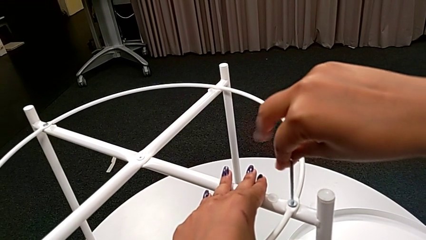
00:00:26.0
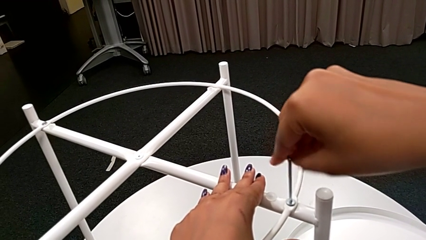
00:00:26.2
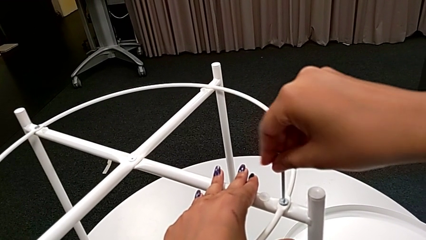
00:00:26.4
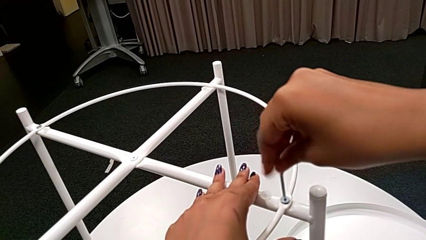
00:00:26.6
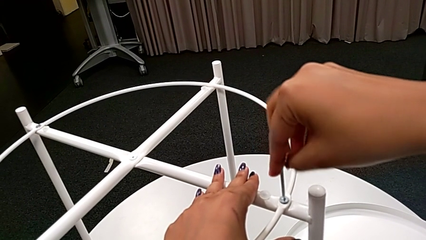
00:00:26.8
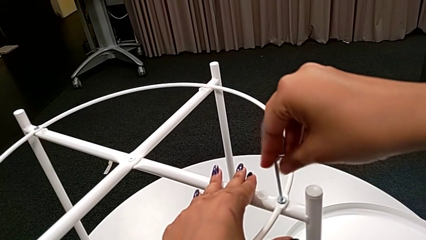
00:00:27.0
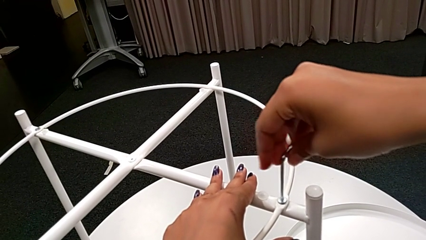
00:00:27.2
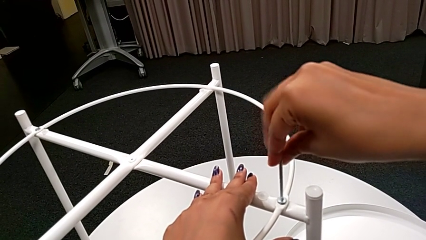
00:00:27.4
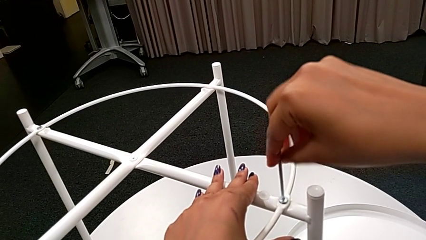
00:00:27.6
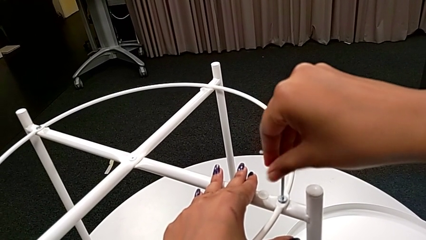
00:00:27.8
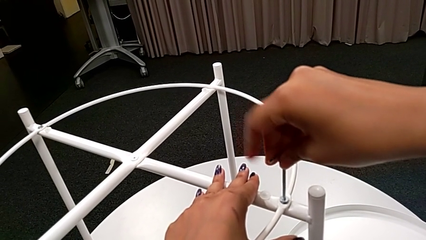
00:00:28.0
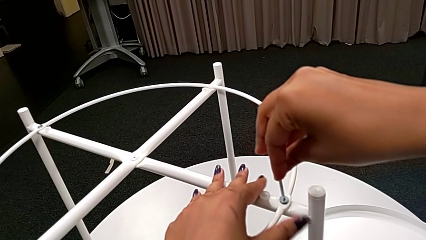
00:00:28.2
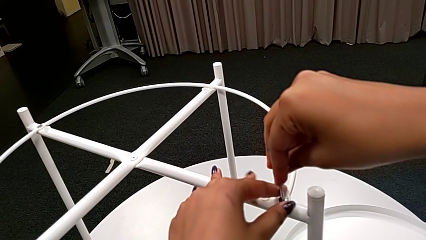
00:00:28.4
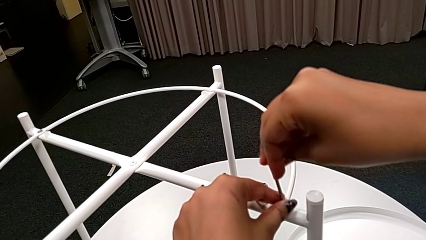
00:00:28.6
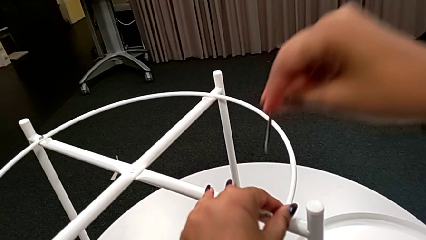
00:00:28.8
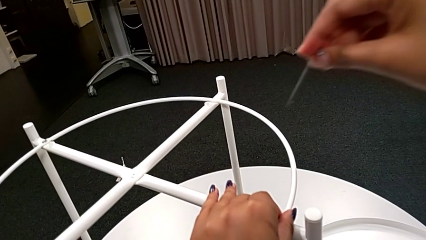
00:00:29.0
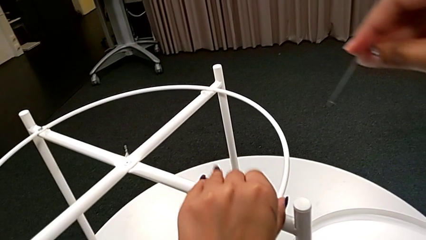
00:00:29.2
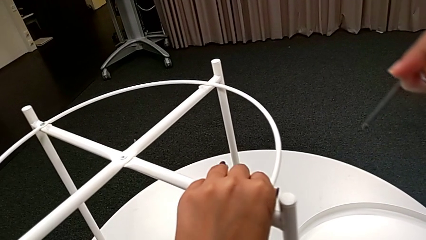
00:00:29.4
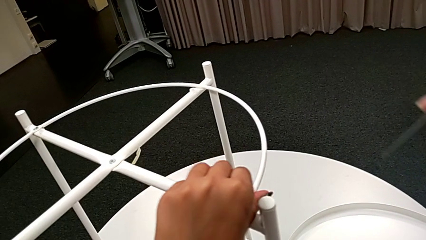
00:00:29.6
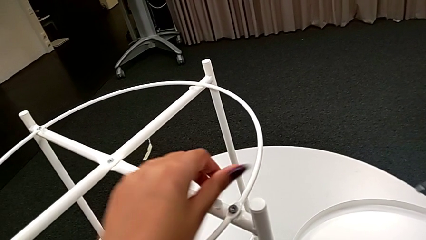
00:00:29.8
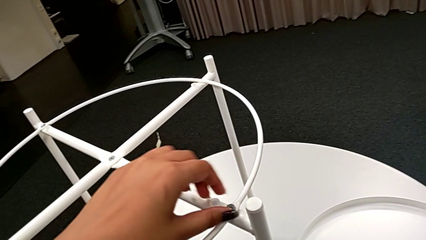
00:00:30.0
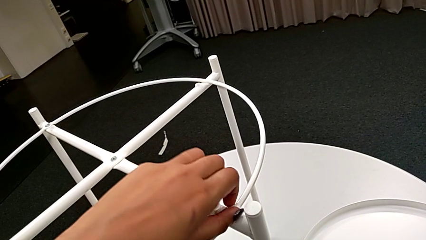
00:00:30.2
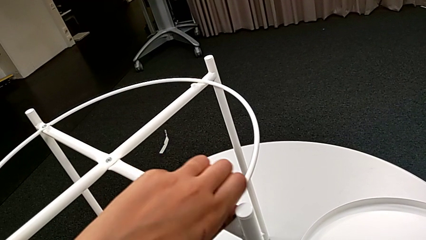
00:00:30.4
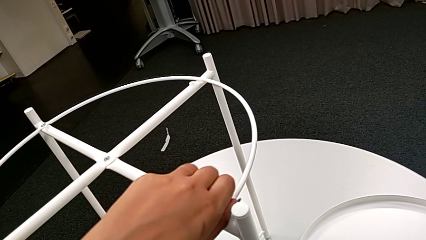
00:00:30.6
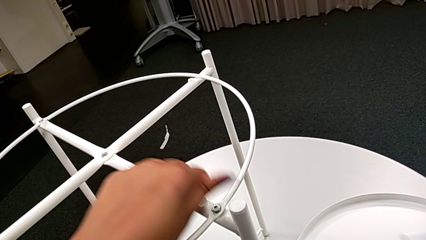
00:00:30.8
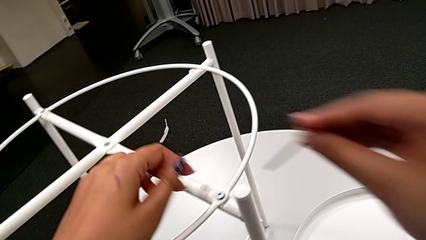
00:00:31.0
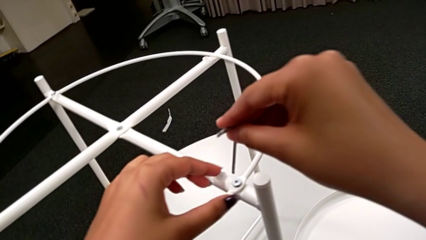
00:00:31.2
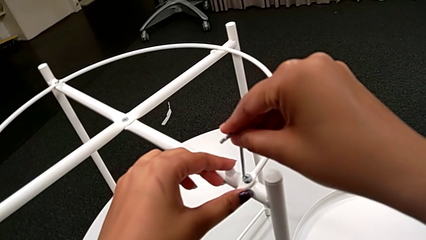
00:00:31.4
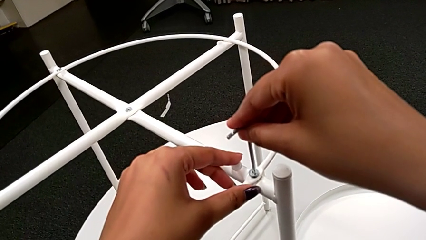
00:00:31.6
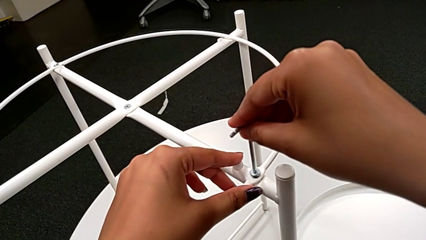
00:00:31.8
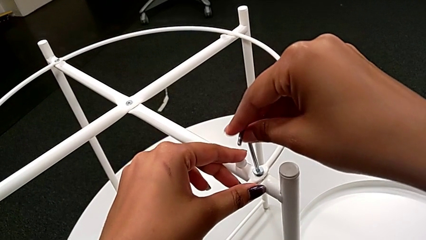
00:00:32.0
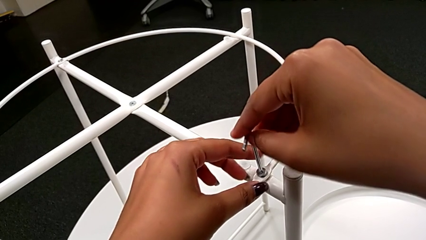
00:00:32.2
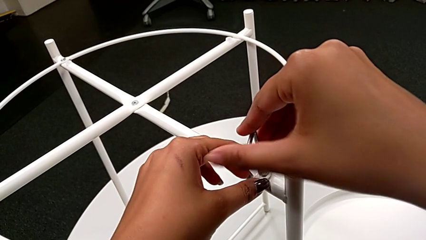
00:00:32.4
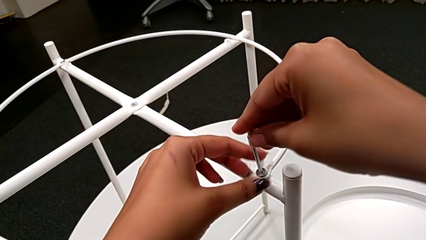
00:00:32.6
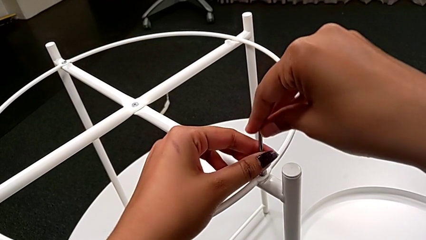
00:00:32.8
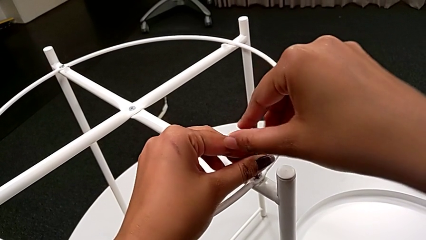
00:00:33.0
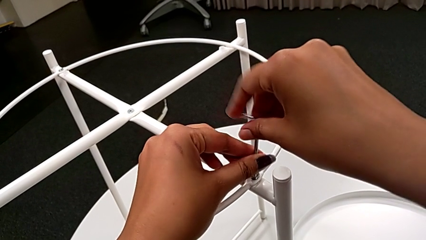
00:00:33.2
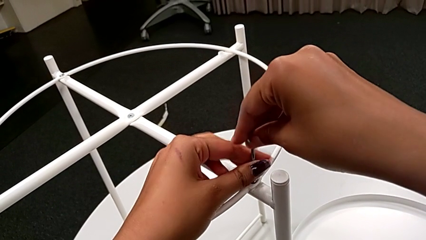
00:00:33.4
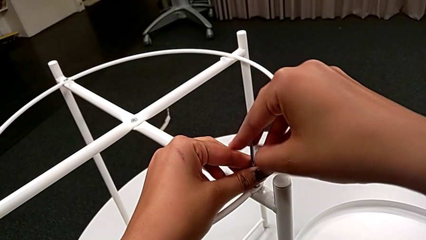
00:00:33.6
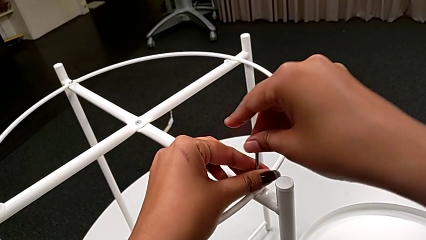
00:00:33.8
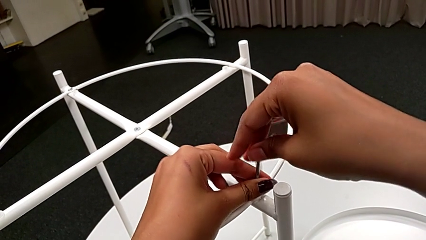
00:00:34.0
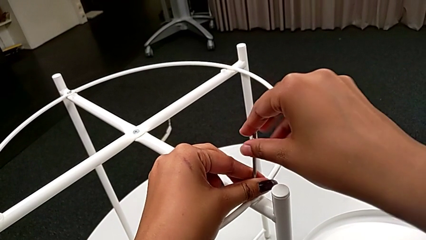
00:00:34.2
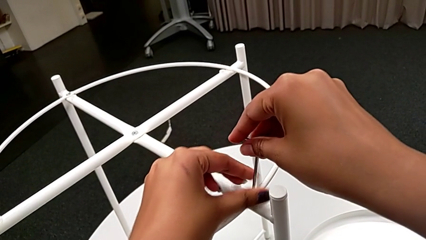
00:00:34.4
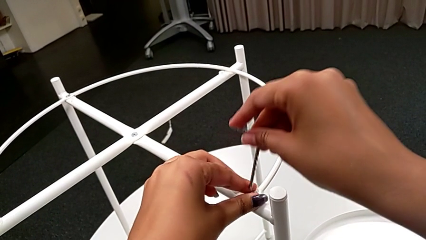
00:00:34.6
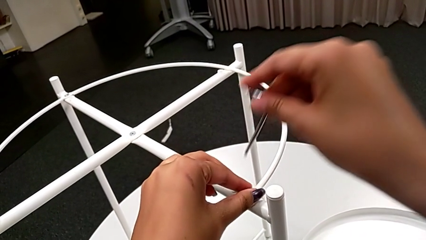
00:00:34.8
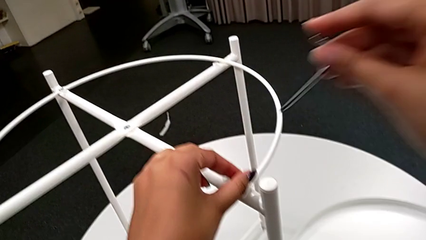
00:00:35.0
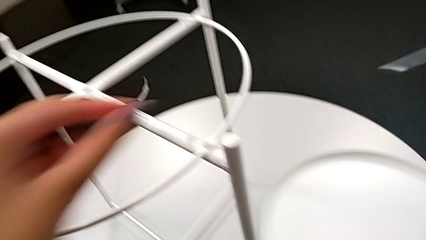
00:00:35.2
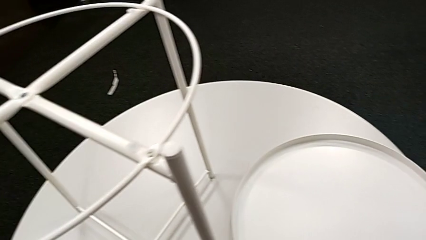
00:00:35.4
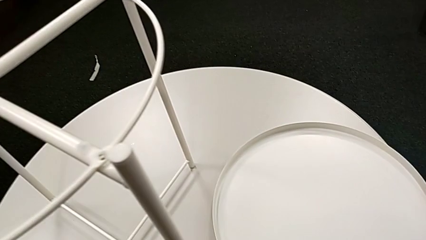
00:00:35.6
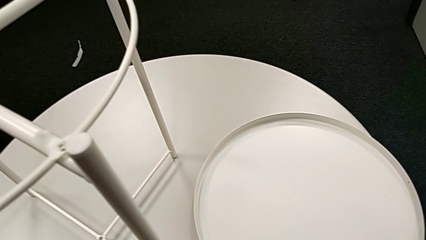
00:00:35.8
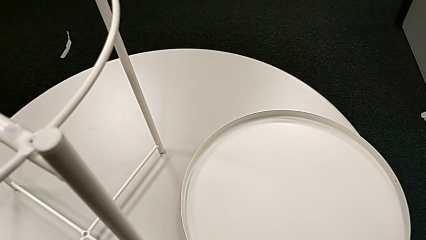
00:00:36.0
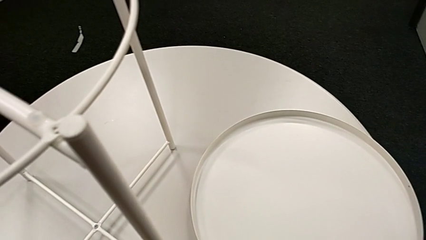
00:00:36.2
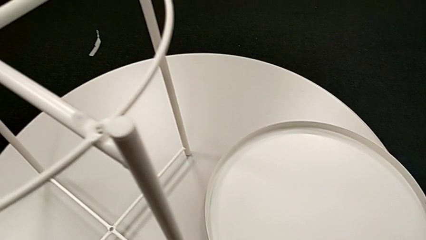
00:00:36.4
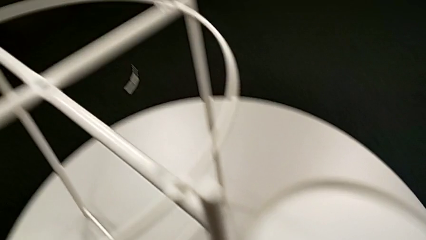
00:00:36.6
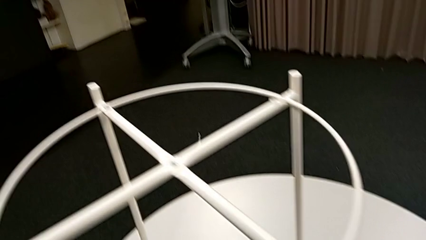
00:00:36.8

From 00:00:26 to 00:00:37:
The camera wearer is unscrewing the first leg. They unscrew the hex socket head, withdraw the Allen wrench, unscrew the hex socket head, insert the Allen wrench, unscrew the hex socket head, withdraw the Allen wrench, disassemble the hex socket head and place it.

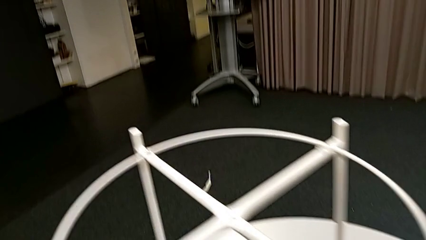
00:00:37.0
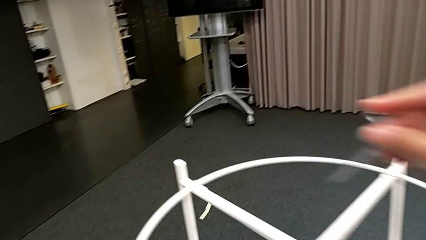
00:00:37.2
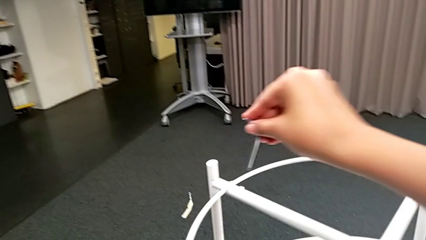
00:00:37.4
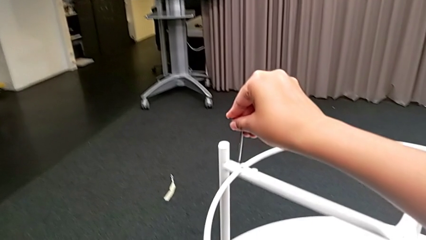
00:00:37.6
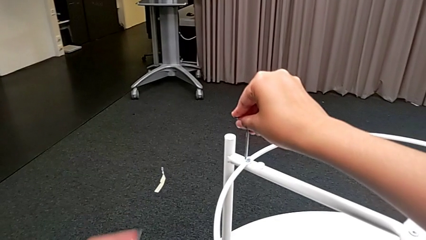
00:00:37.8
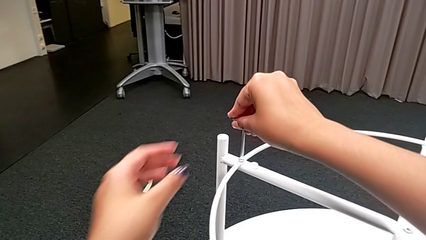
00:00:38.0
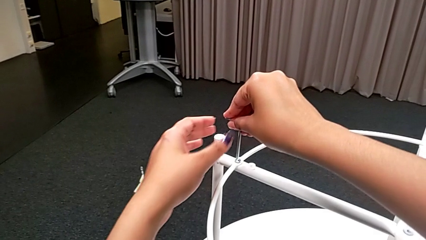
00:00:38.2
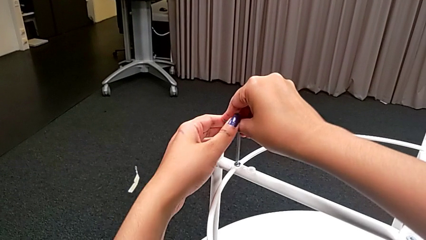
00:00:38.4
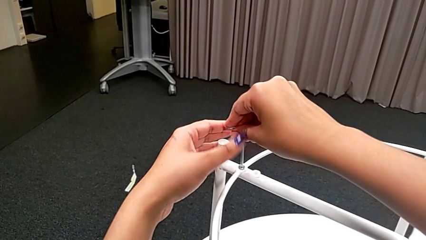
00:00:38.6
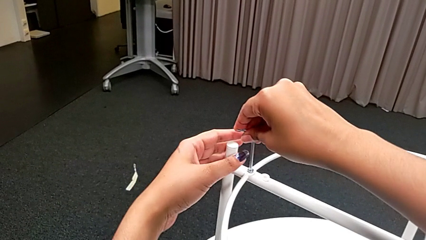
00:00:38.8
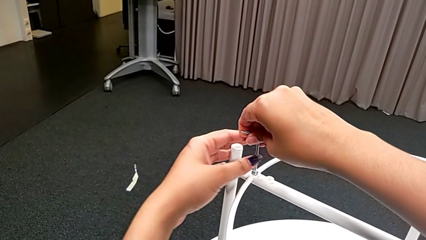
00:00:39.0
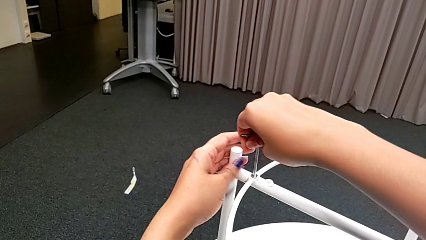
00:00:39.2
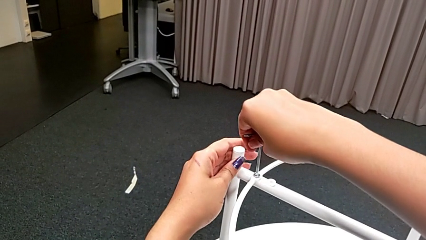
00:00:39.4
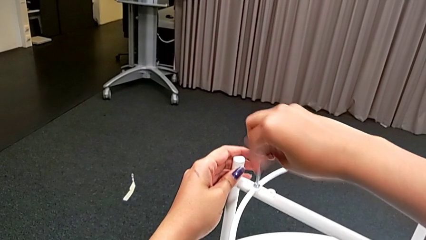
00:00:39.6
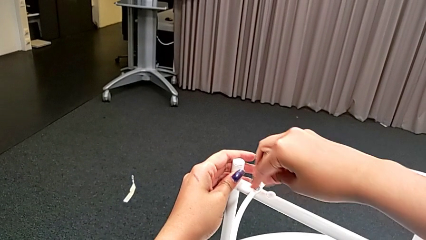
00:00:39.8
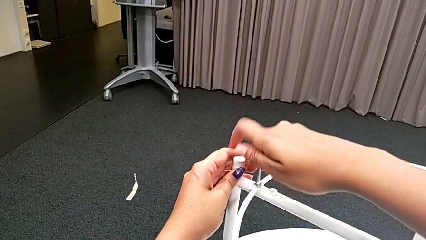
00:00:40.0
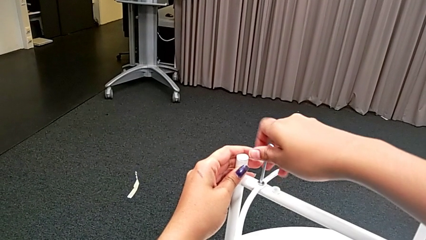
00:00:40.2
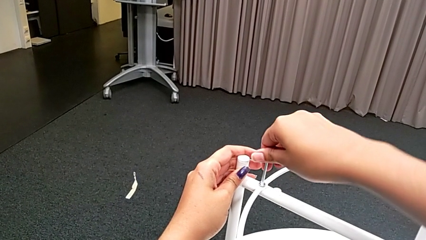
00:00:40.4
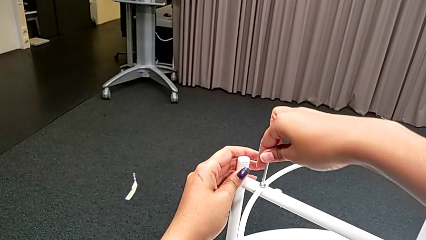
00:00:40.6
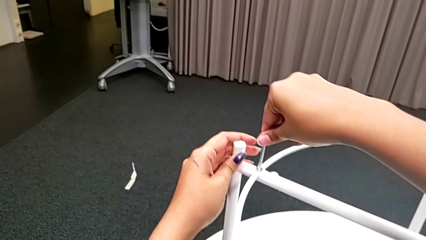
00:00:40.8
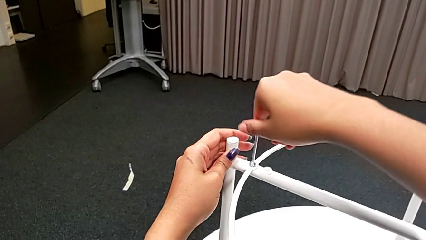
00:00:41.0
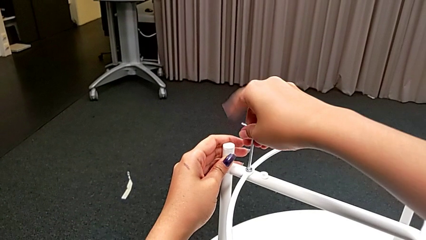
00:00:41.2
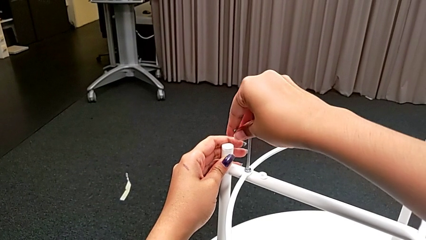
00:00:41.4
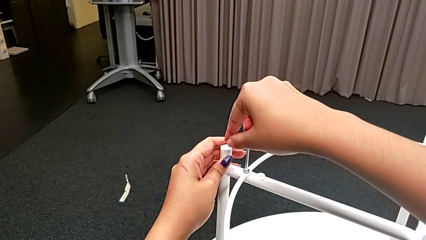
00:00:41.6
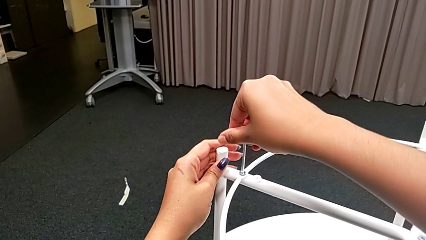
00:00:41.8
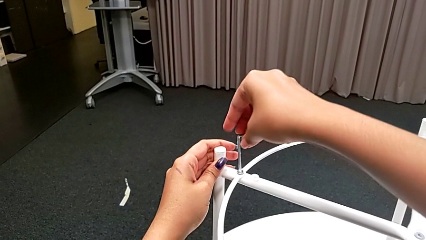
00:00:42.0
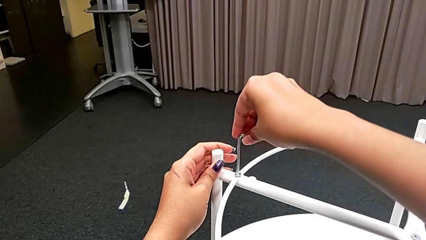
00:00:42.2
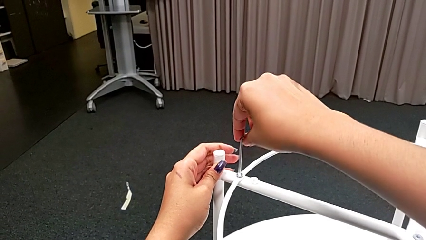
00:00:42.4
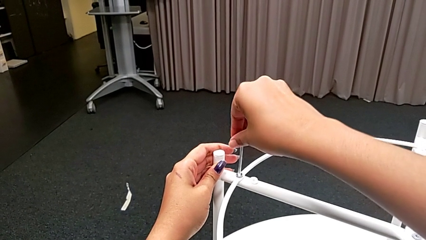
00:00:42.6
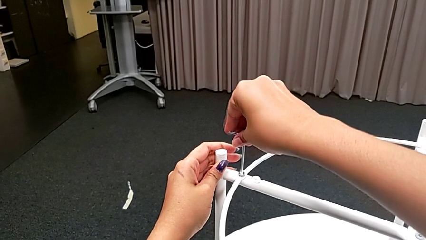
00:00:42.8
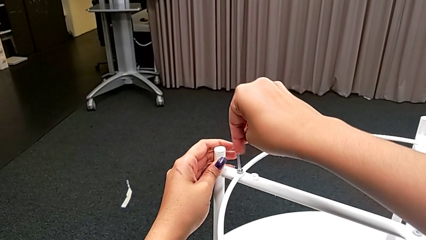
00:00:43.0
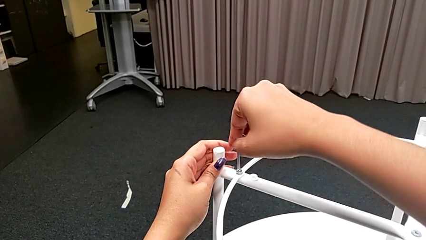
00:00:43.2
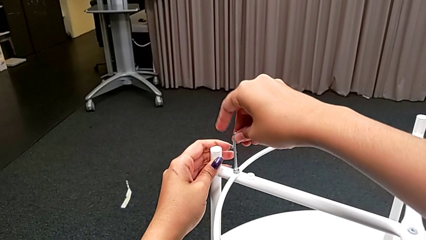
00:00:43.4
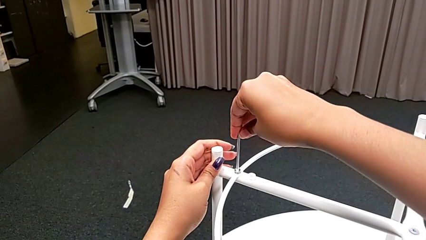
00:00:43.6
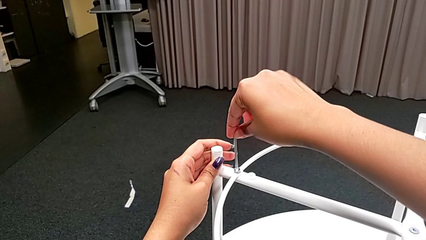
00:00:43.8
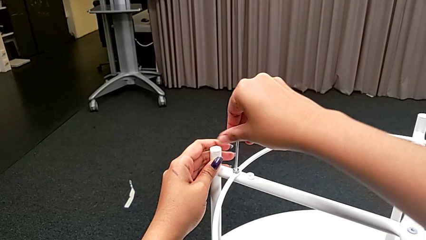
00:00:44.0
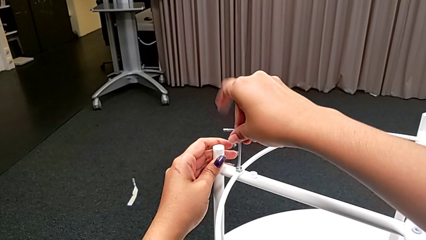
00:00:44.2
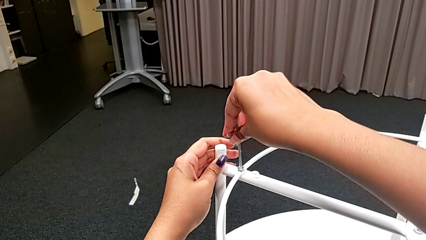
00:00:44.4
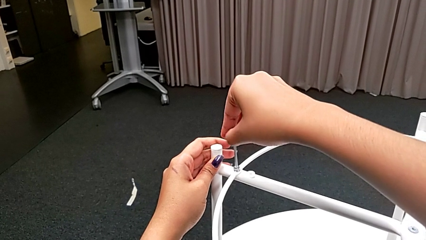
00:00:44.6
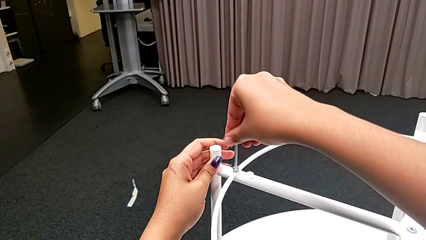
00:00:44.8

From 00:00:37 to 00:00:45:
The camera wearer is unscrewing the second hex socket head. They approach the hex socket head, insert the Allen wrench and begin to unscrew the hex socket head.
